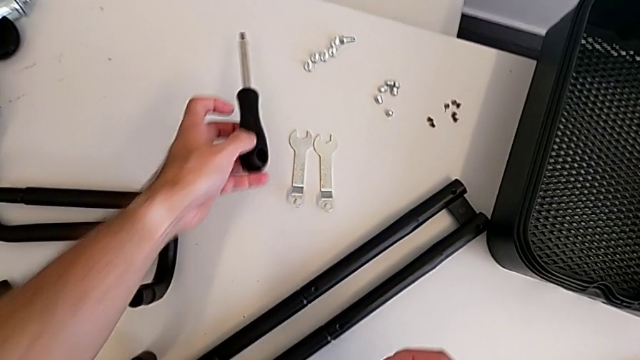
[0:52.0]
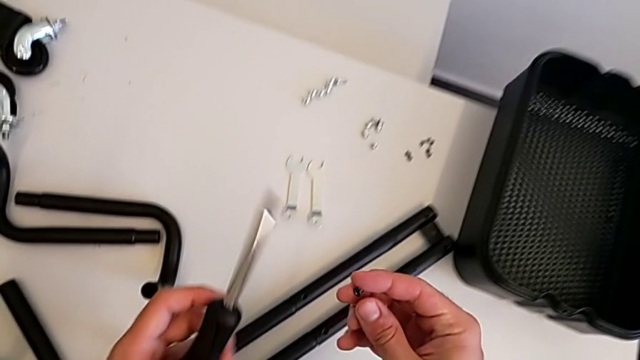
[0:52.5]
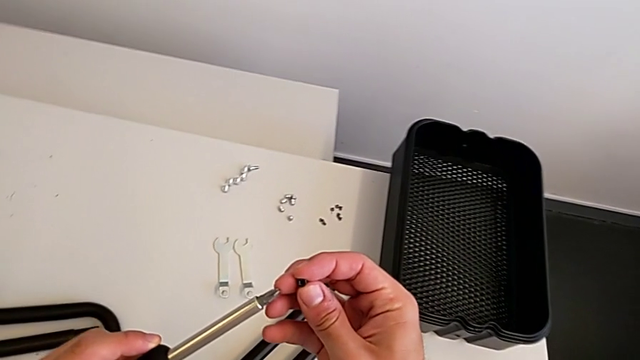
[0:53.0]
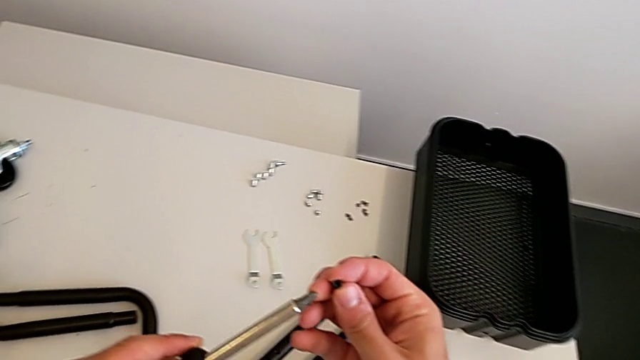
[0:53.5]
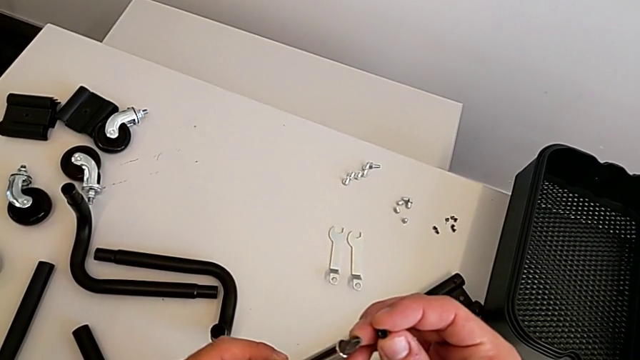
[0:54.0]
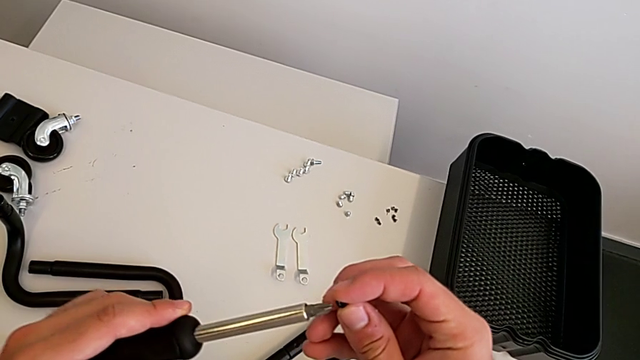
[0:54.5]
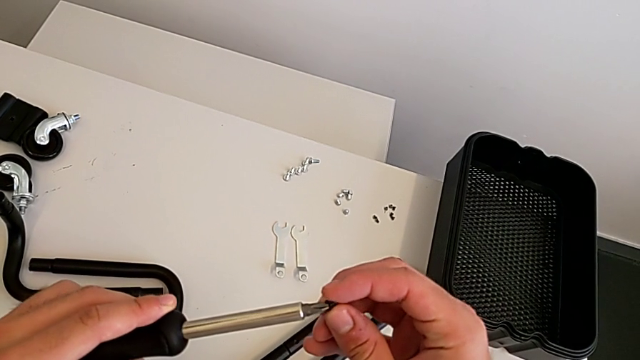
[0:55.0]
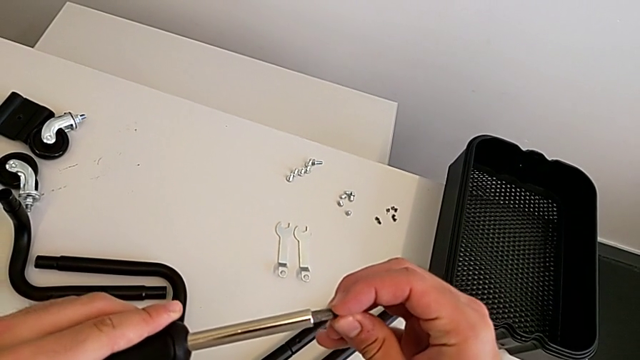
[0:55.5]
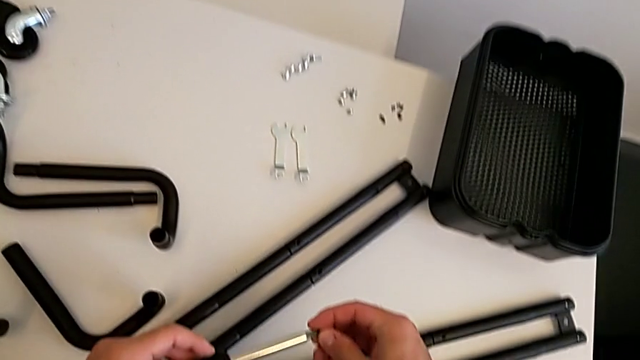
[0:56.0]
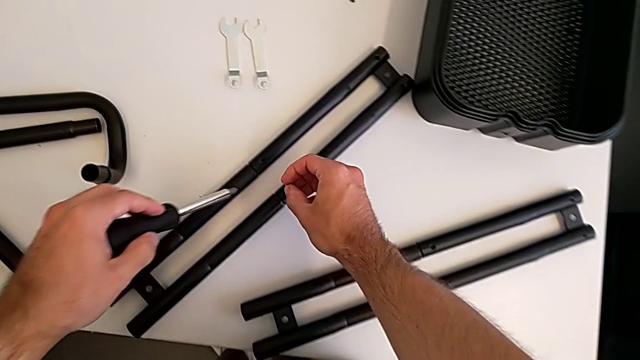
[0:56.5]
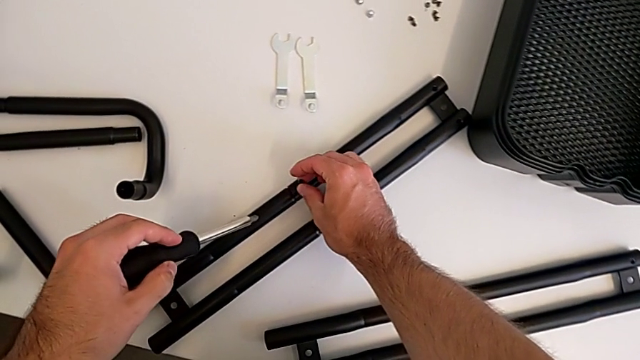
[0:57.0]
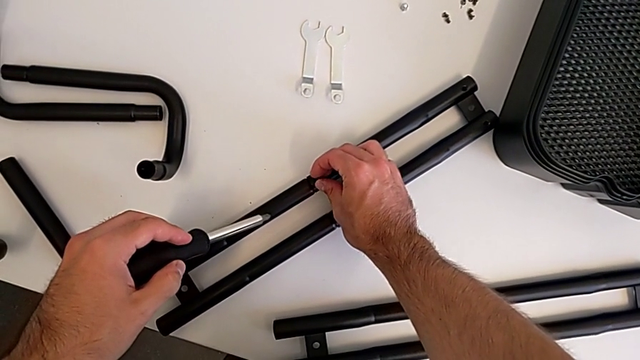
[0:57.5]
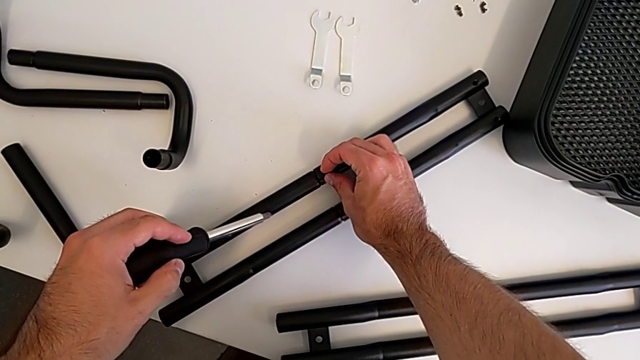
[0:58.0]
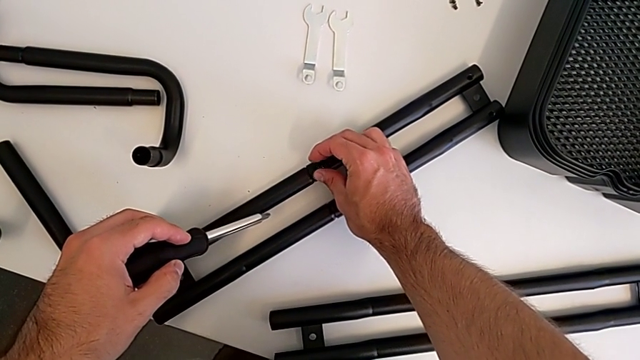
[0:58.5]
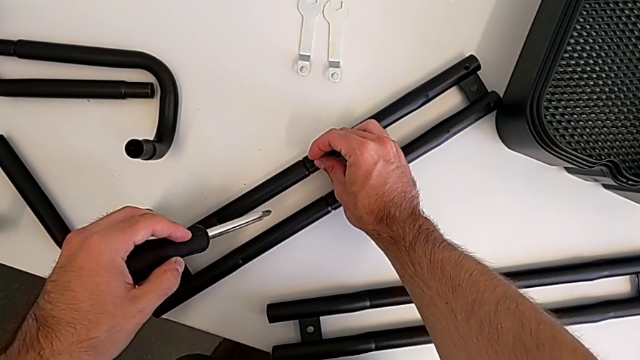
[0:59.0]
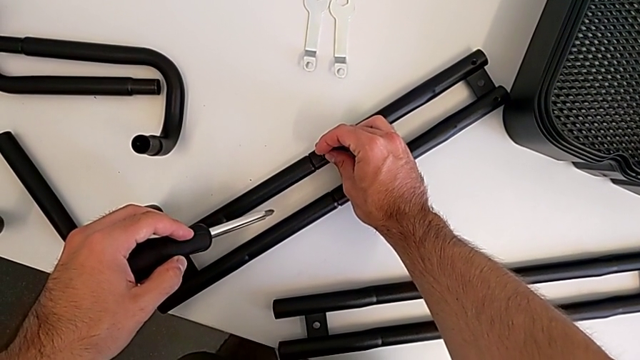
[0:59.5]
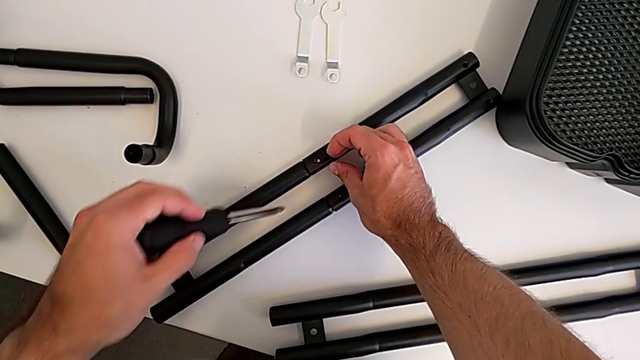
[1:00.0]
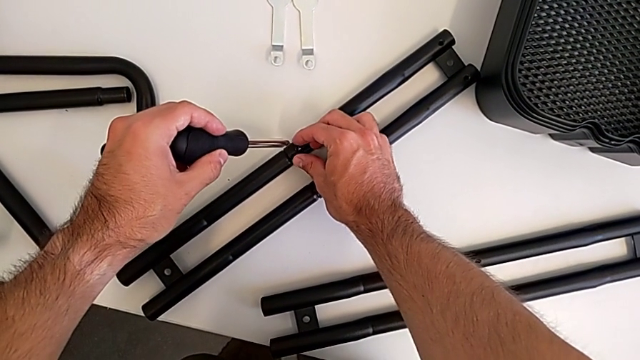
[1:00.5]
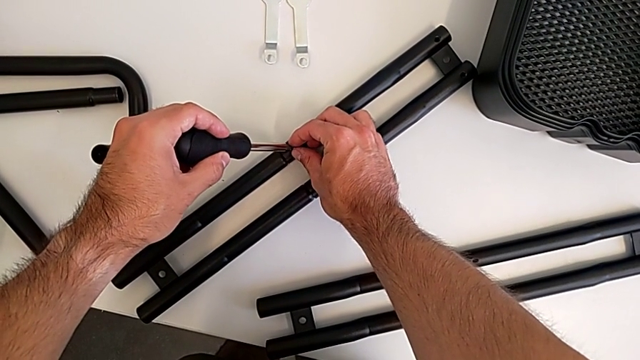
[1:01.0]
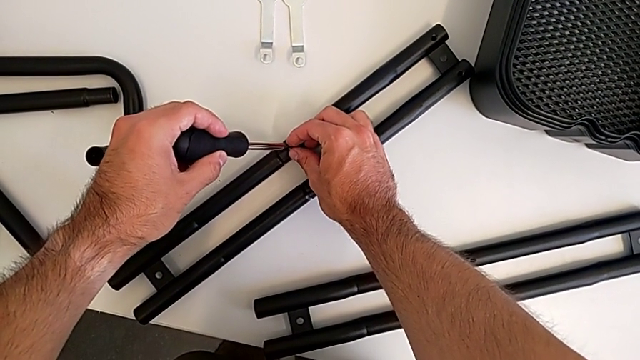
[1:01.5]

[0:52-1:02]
The camera wearer is assembling the two side half frames. They insert the screw twice and insert the screwdriver.

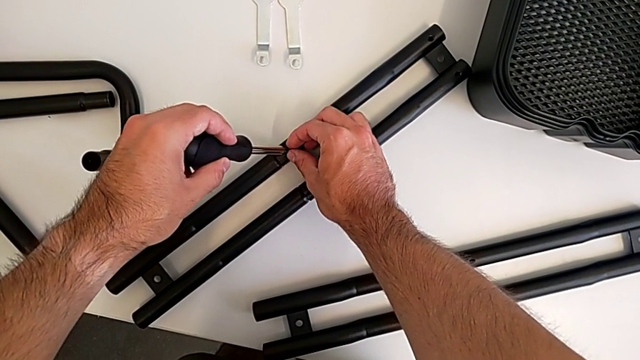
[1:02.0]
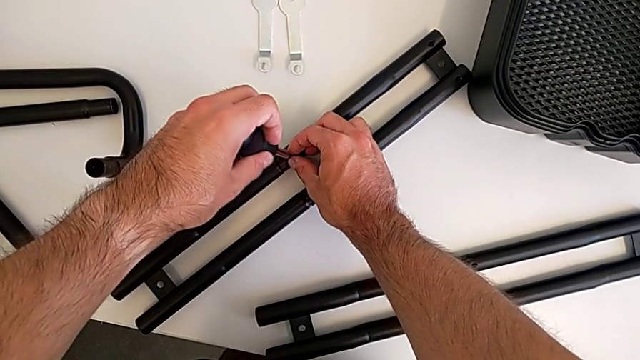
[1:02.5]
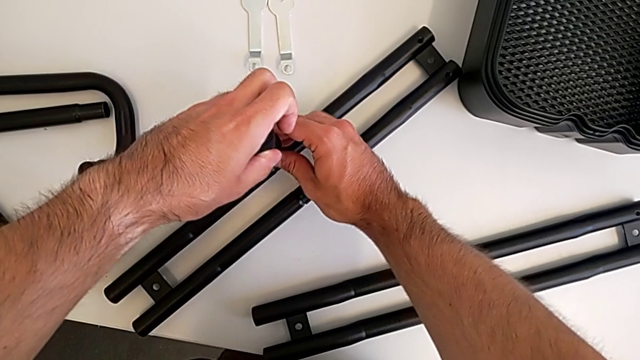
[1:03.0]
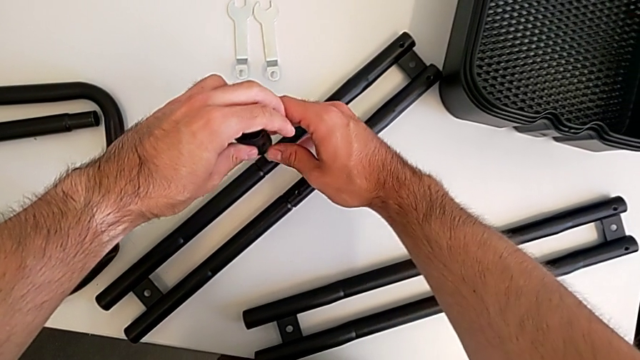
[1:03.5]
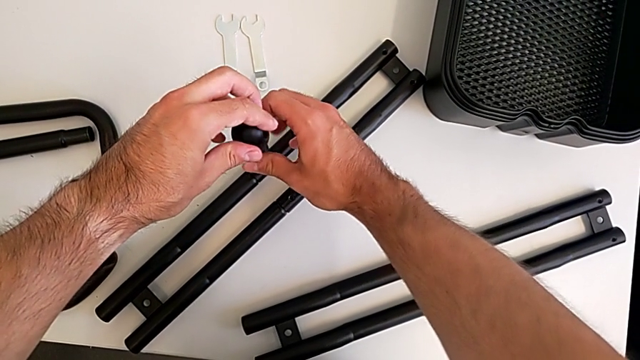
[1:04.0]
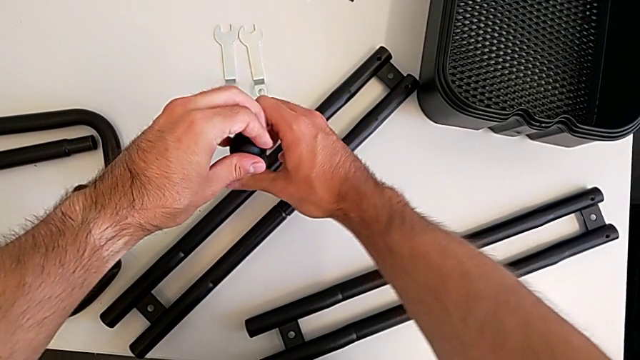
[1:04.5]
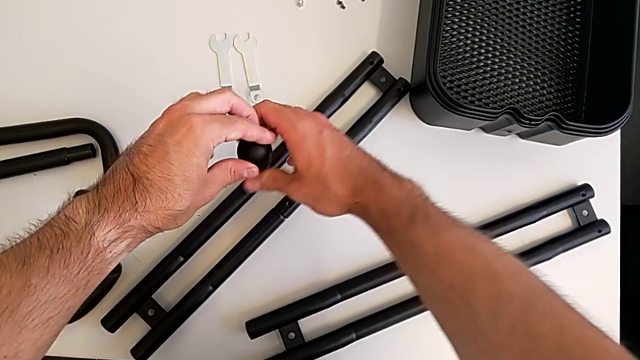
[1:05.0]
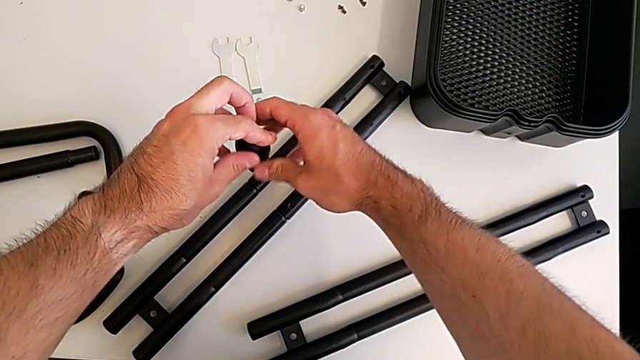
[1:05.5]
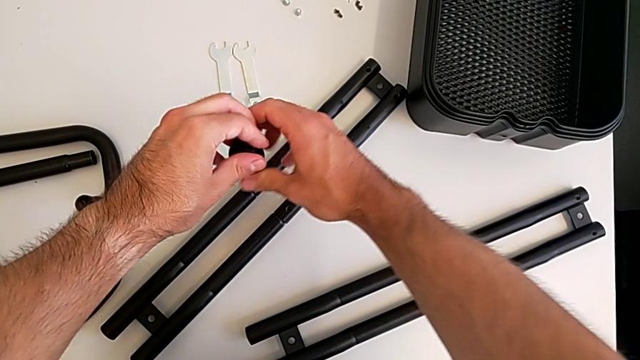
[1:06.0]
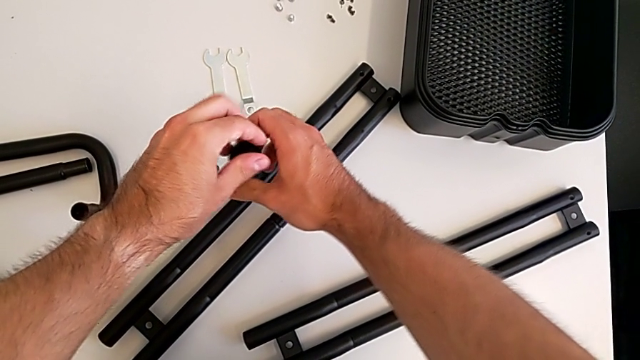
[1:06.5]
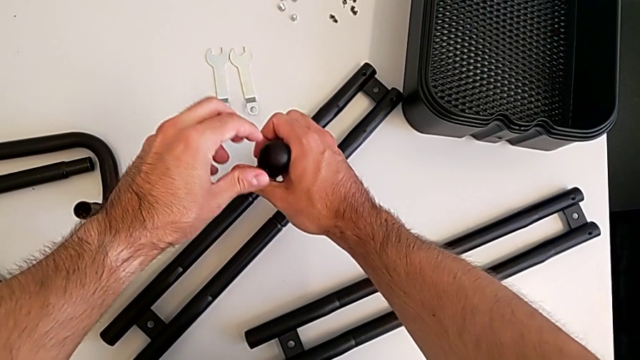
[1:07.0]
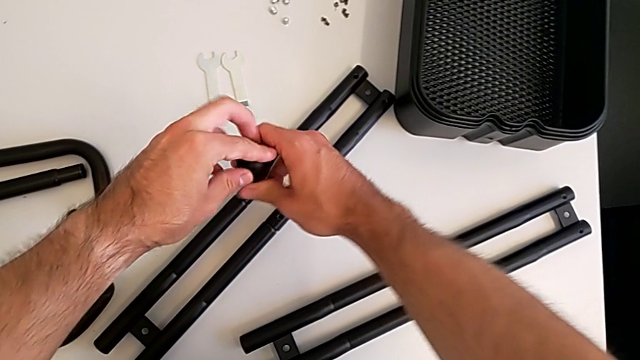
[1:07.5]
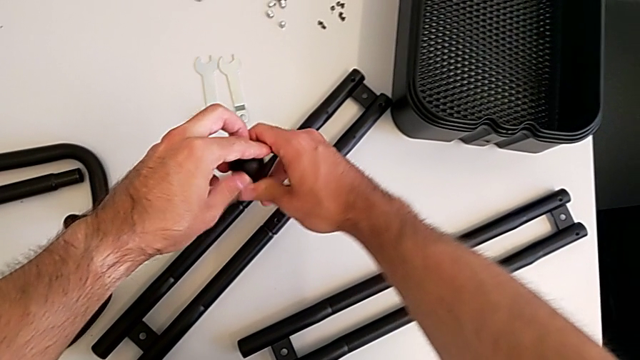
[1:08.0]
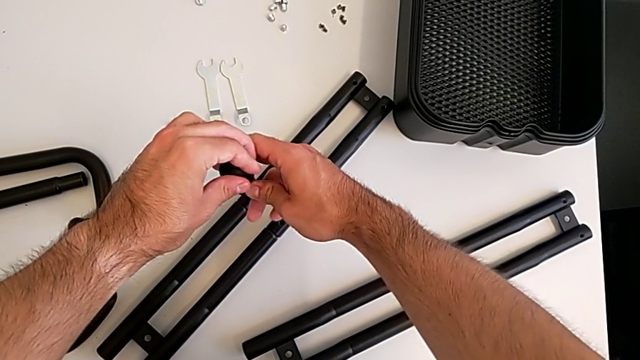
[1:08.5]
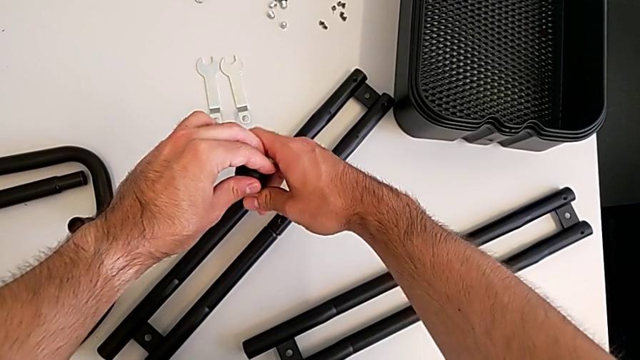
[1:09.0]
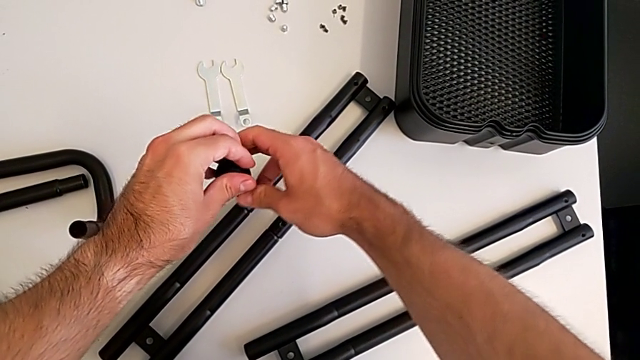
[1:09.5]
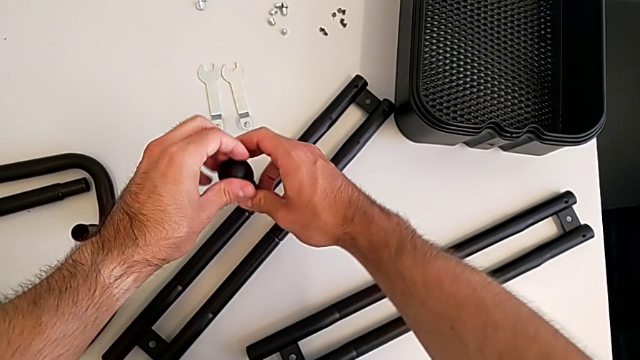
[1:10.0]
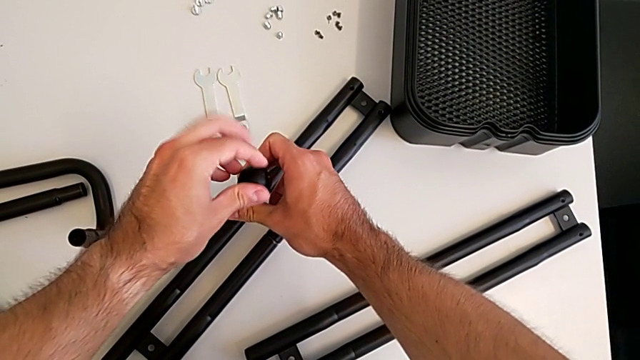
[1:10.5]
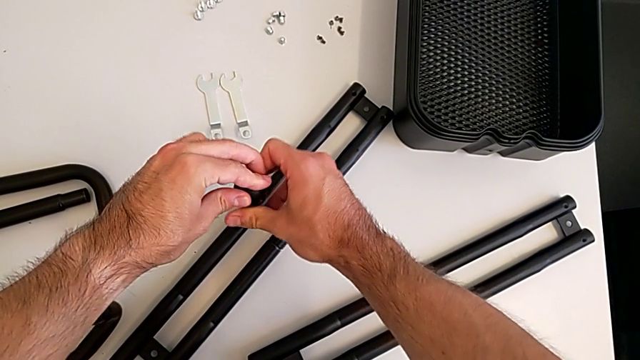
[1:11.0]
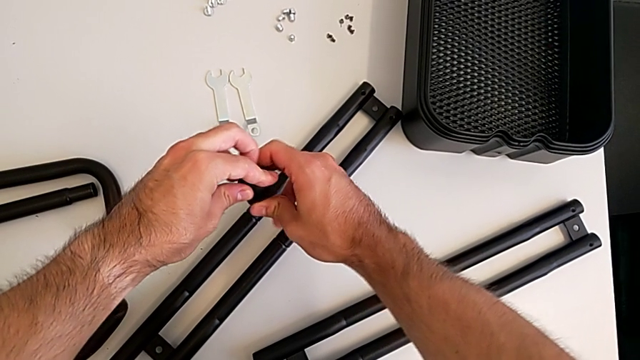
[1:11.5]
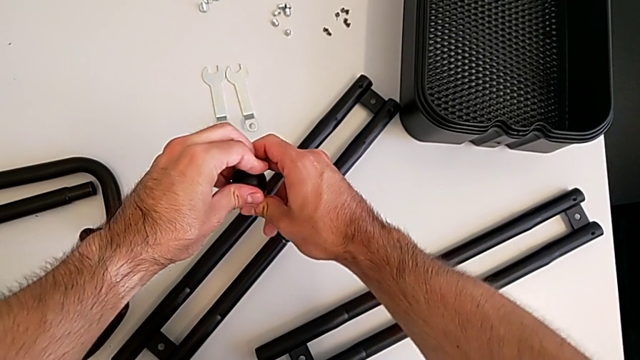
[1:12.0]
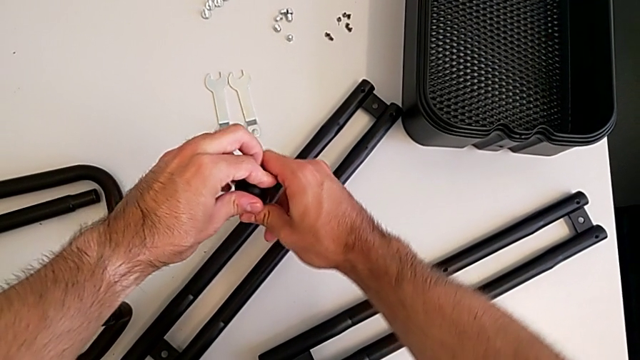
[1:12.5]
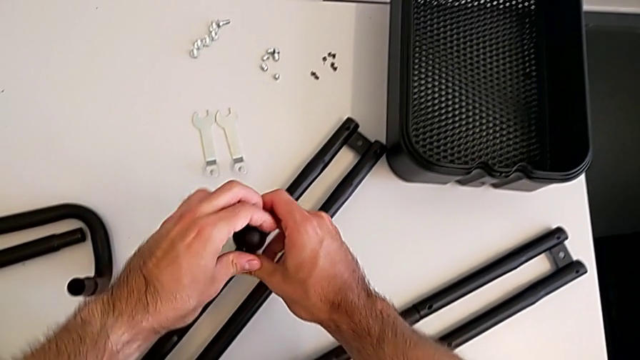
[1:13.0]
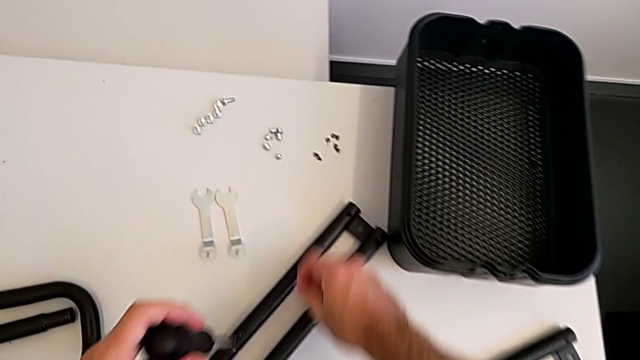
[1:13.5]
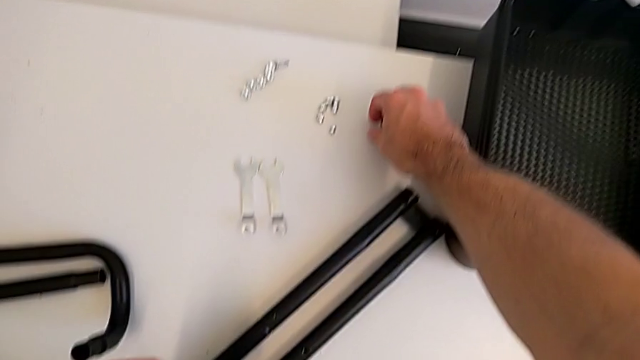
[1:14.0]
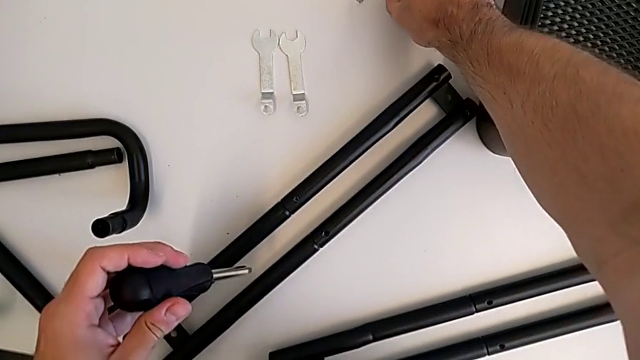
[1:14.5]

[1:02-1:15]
The camera wearer is assembling the two side half frames. They screw the leg and grab the second screw.
